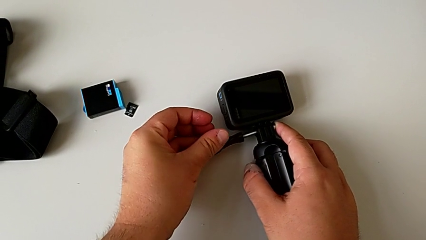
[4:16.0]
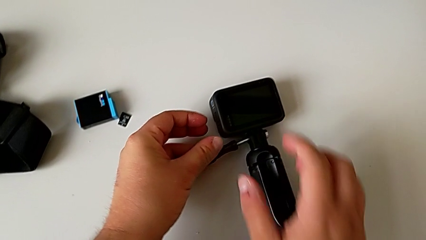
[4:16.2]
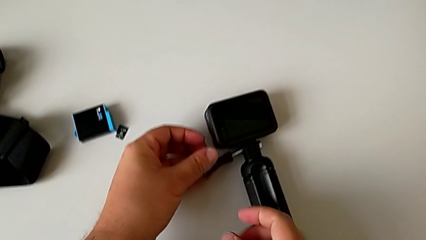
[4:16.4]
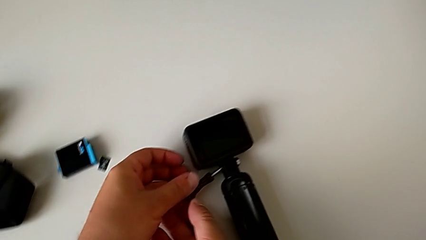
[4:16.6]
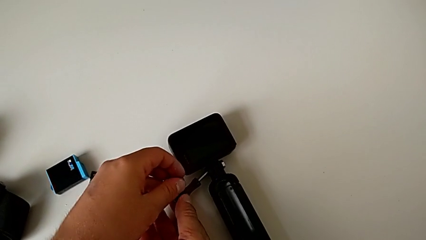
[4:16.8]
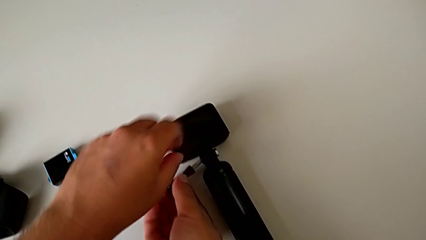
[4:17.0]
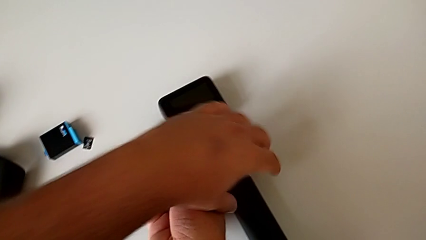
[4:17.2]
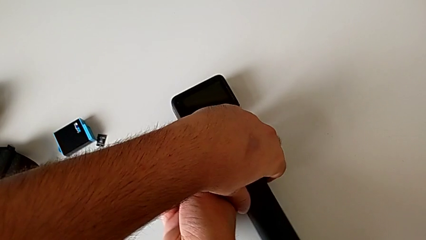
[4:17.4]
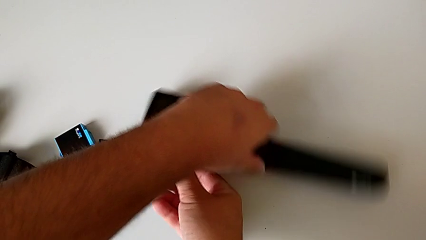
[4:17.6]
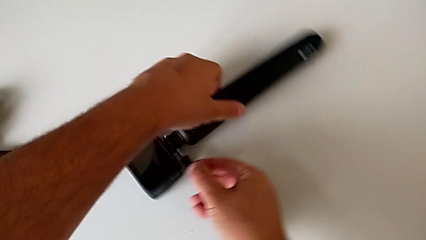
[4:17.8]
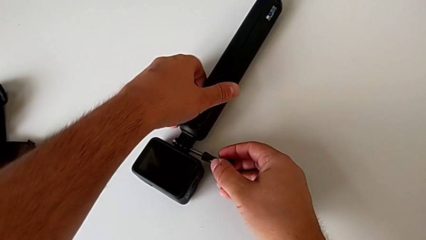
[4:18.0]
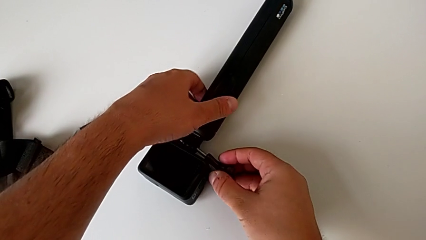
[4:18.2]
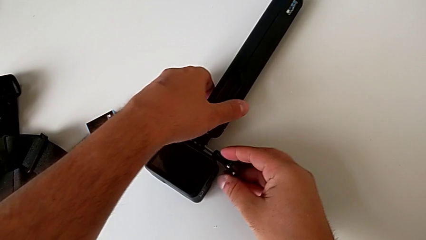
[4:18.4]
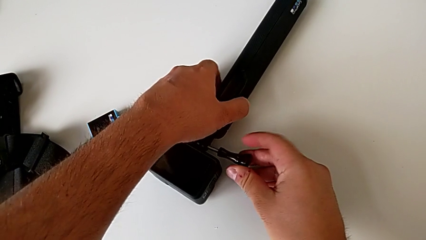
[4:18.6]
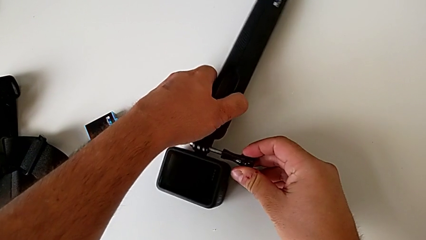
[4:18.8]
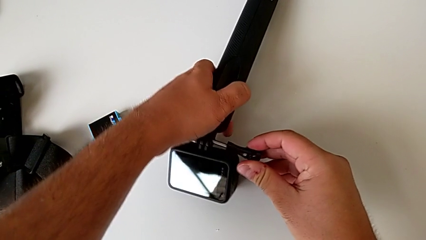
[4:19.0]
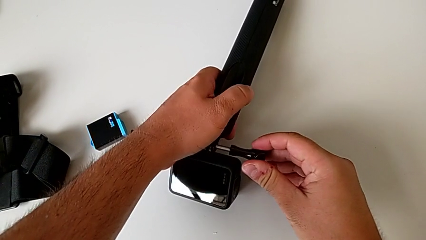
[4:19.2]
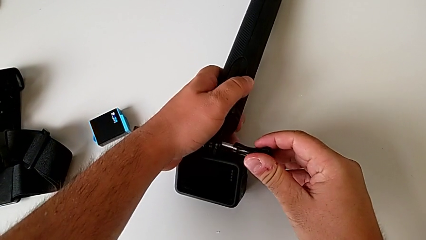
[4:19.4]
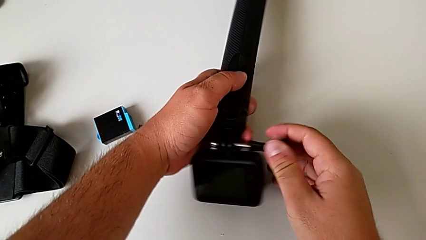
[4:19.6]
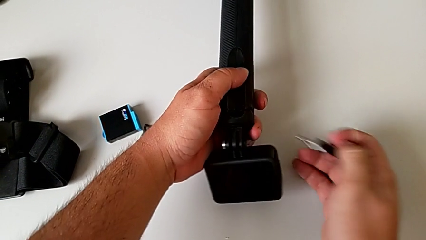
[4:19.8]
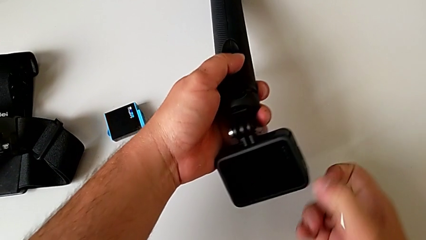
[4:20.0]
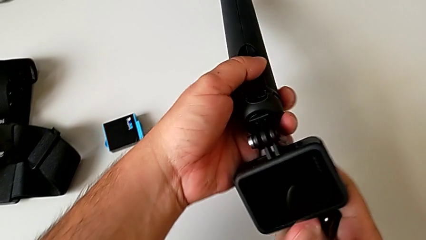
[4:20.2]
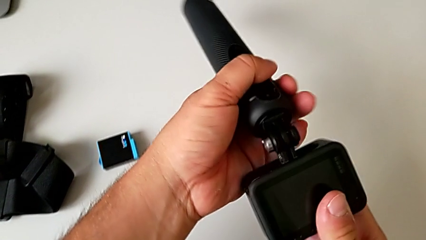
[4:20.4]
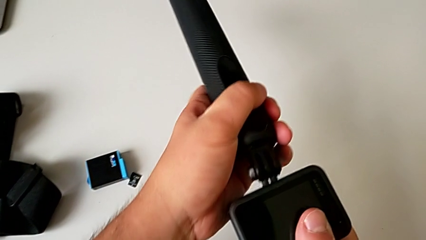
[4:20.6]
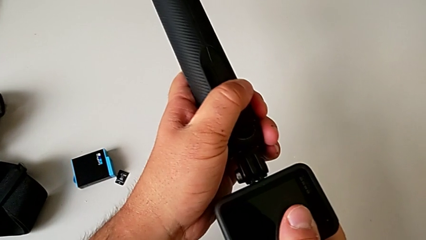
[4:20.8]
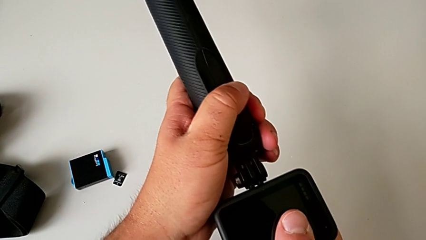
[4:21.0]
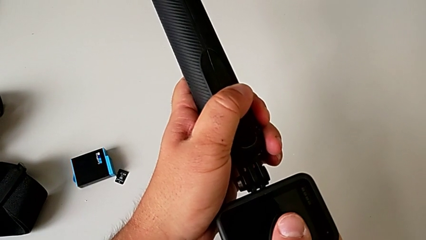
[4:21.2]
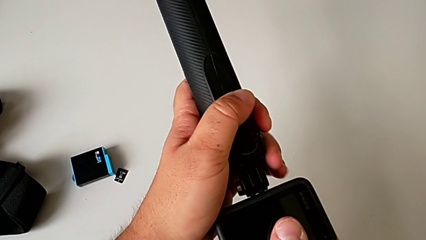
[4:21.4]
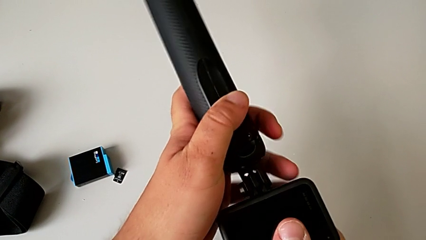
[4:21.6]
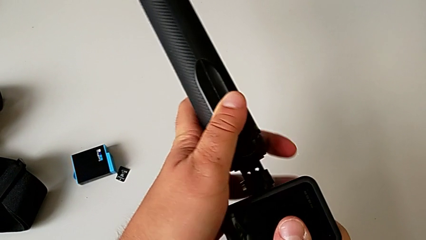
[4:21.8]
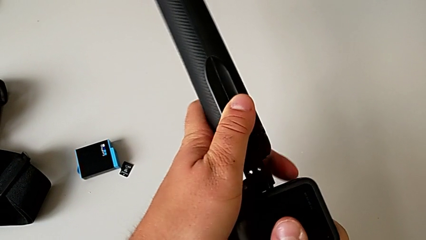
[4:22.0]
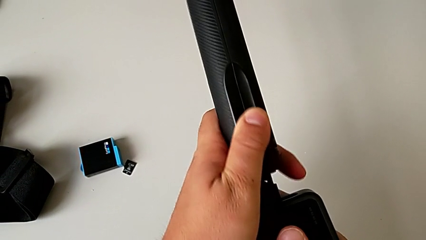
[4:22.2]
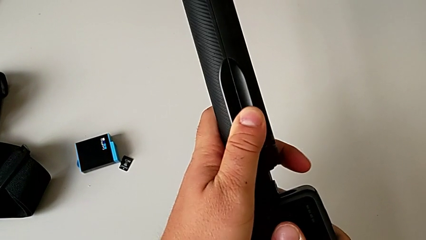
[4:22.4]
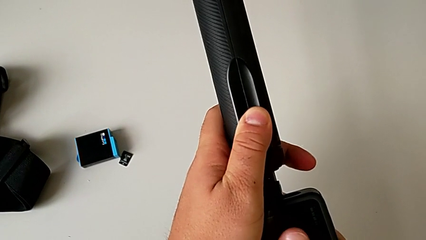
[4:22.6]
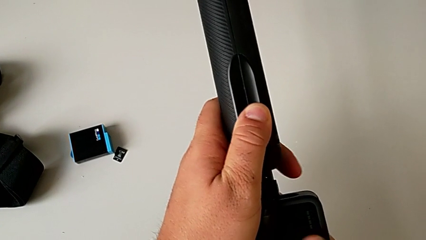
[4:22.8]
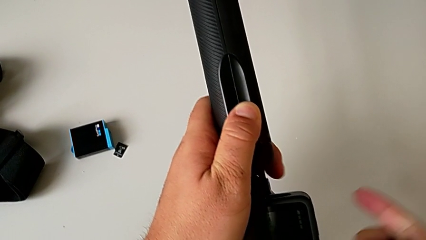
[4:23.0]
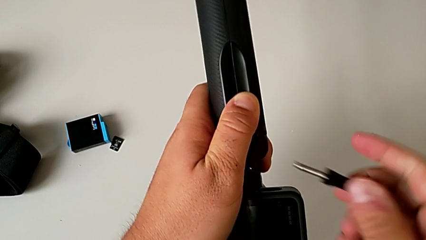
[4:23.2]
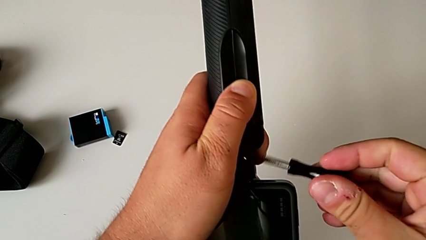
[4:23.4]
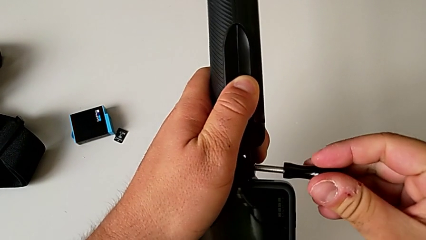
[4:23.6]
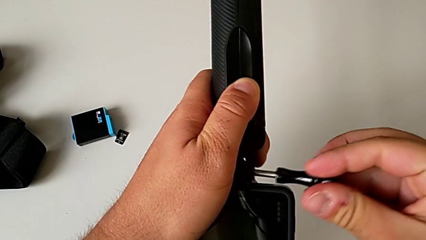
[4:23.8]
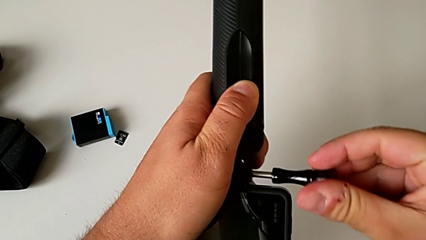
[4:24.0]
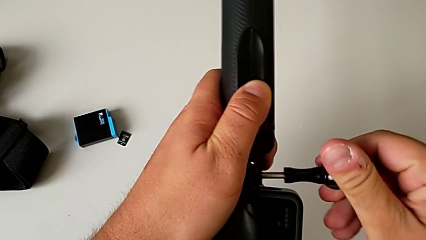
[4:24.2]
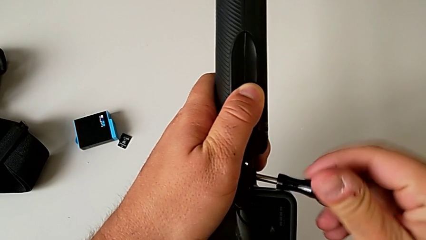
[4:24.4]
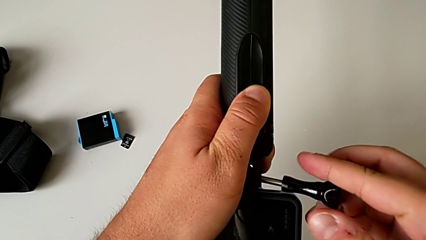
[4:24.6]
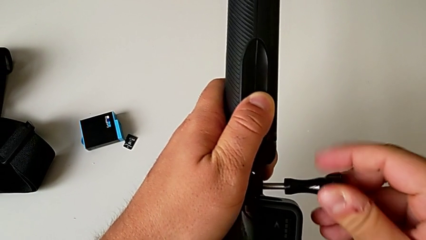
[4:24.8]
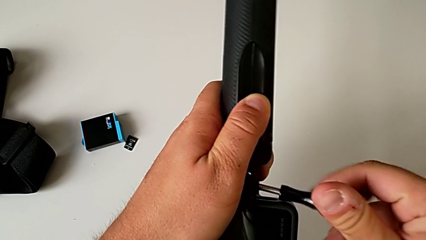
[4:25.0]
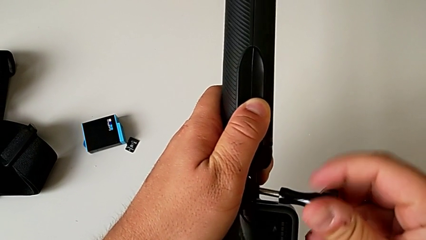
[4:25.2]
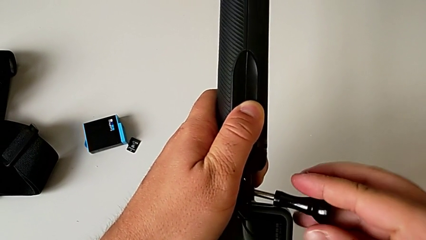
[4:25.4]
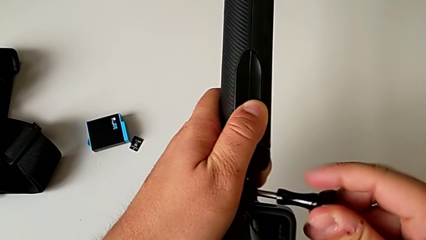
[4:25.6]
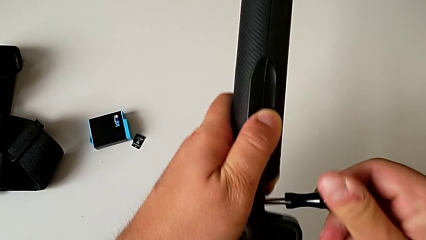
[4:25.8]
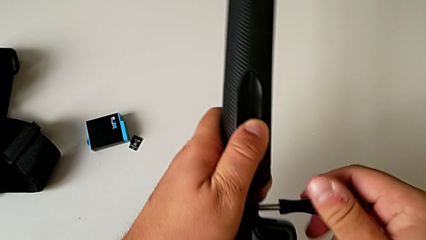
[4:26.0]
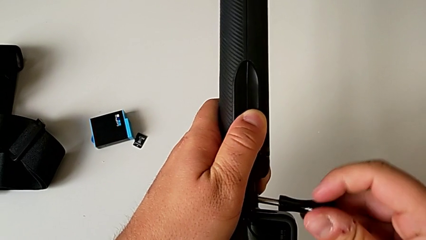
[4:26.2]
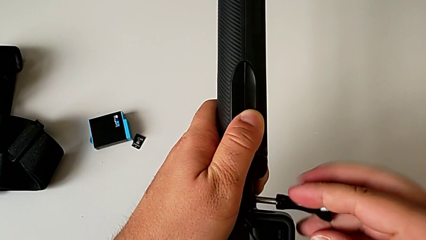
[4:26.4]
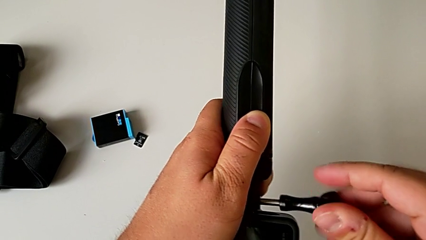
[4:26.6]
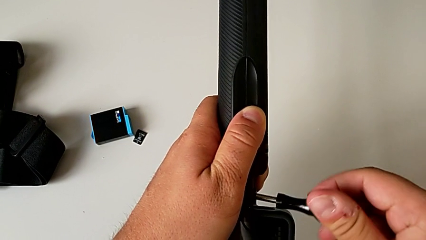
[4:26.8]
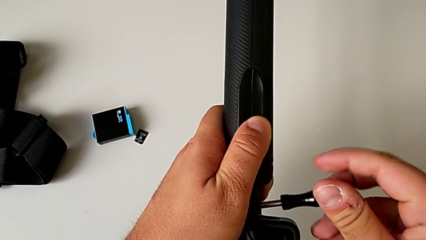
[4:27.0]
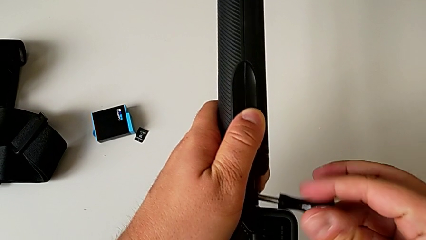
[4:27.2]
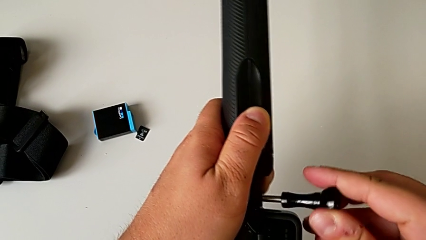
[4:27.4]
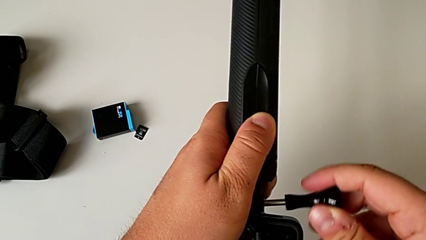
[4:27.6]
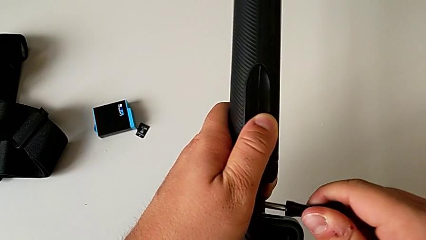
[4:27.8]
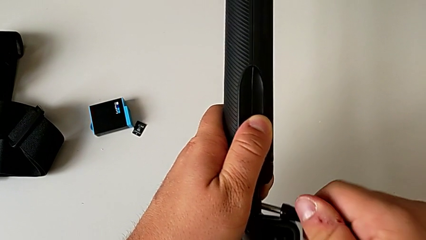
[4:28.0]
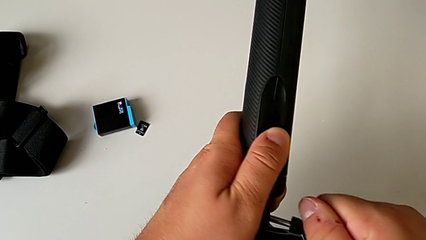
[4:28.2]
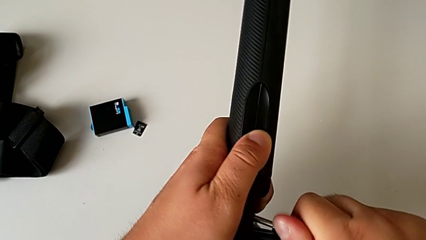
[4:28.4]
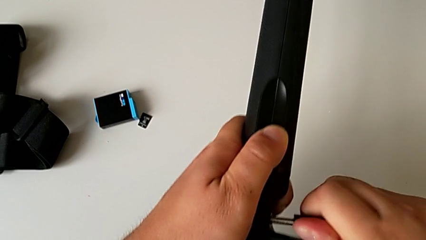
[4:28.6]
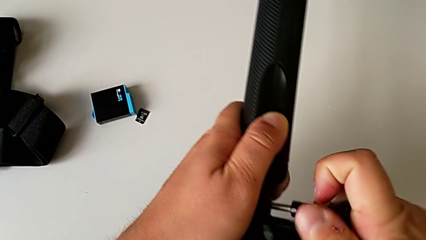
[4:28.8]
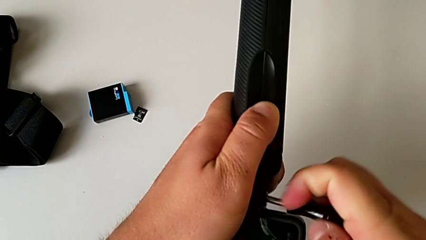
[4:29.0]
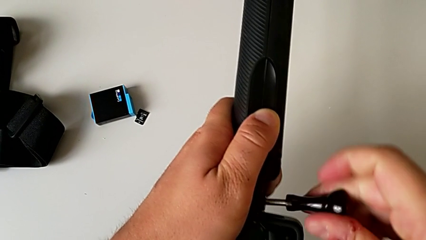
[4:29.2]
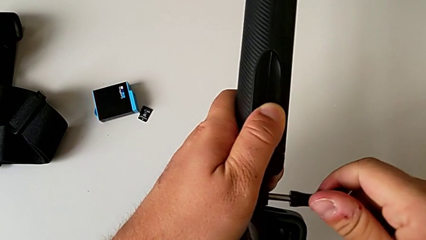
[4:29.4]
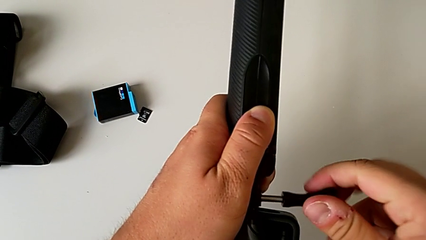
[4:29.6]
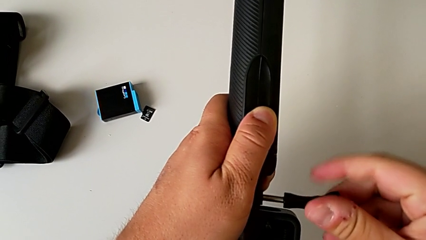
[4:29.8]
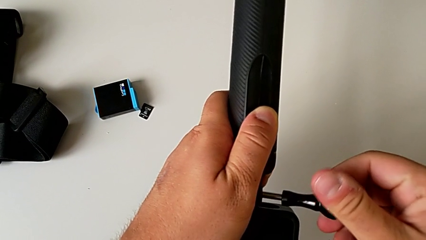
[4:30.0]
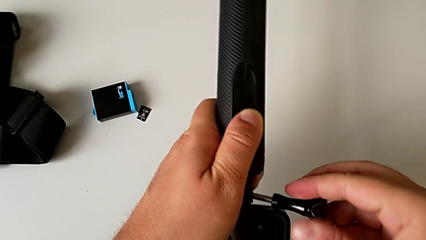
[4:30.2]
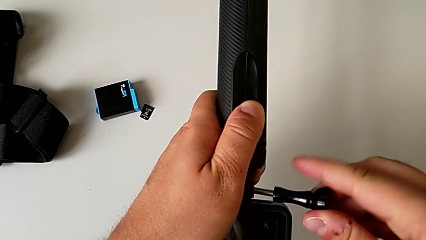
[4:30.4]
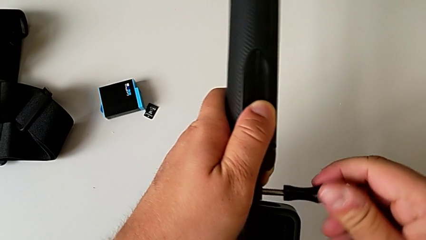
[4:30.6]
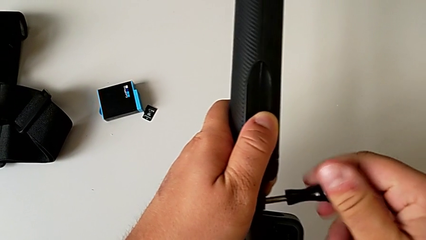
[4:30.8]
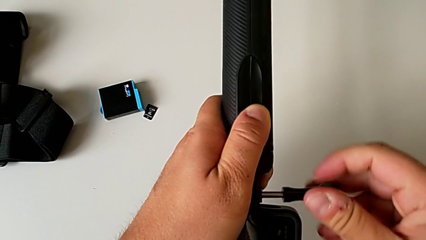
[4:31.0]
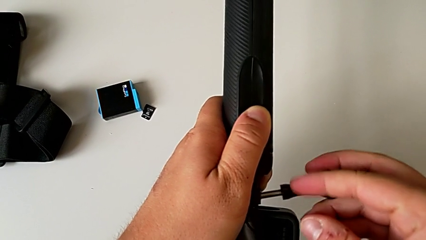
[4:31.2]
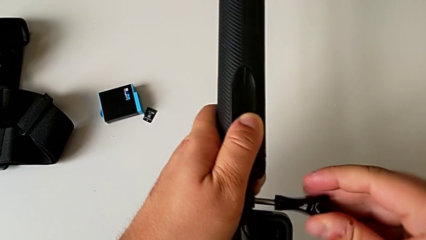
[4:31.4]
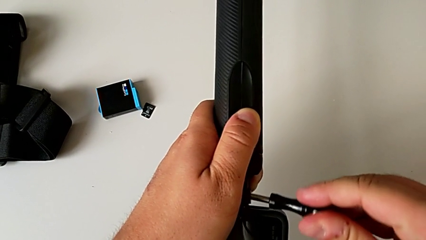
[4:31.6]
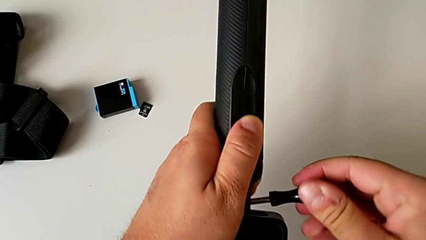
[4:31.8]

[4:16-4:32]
The camera wearer is putting the GoPro on the handheld grip. They wrongly rotate the GoPro and cannot screw it on the handheld grip. They lift the GoPro, inspect it and begin to wrongly screw the mounting peg, and cannot screw the mount to the handheld grip correctly.
